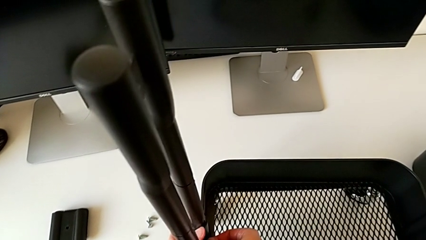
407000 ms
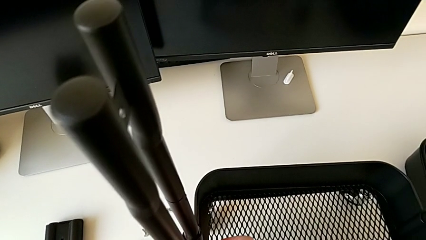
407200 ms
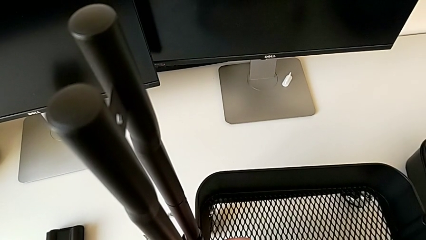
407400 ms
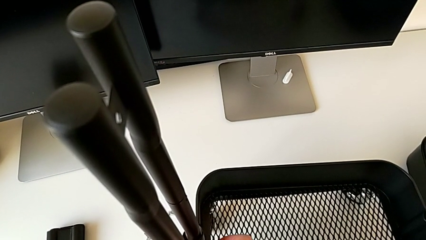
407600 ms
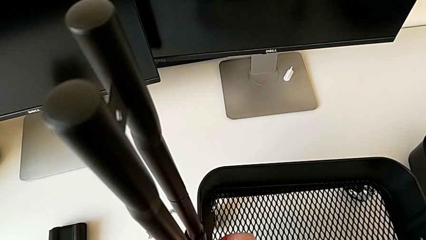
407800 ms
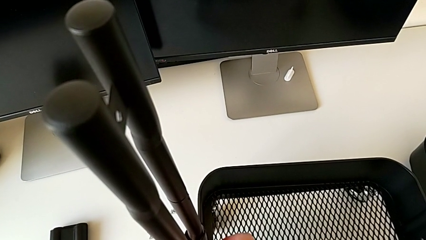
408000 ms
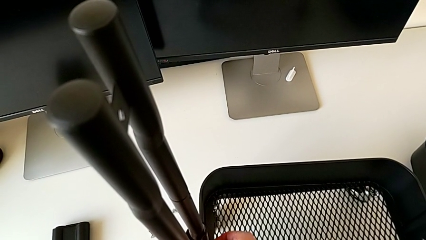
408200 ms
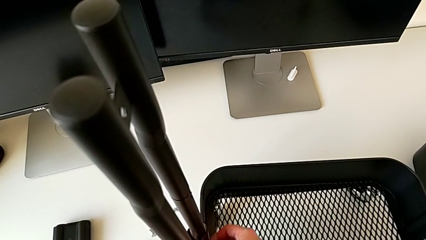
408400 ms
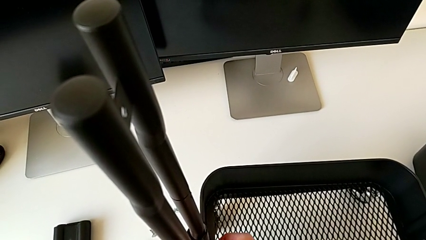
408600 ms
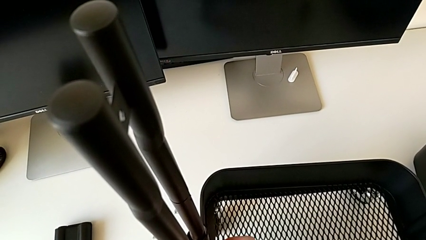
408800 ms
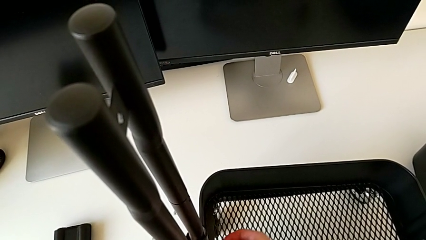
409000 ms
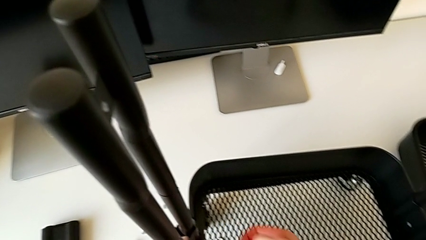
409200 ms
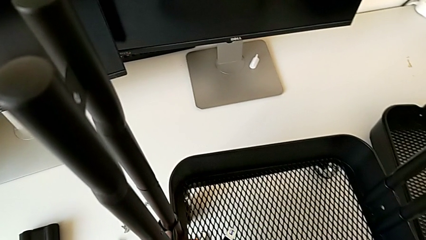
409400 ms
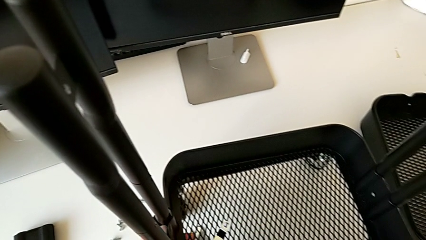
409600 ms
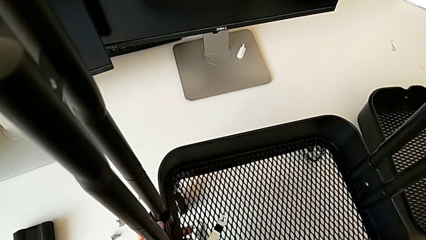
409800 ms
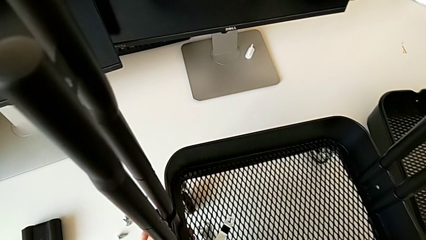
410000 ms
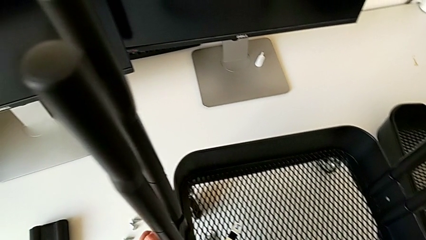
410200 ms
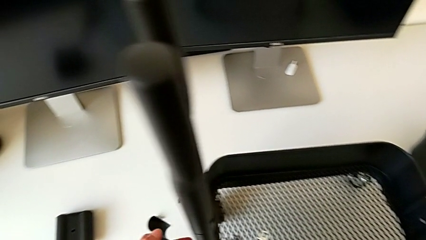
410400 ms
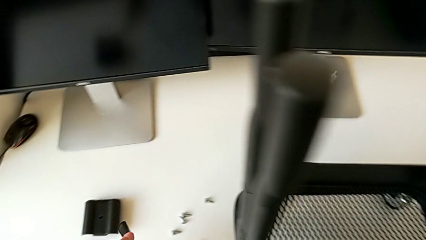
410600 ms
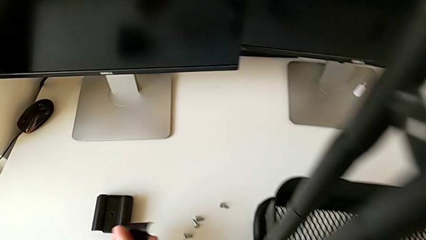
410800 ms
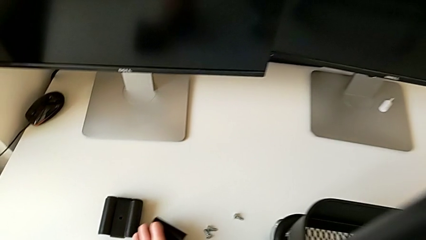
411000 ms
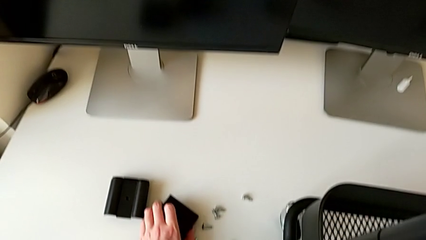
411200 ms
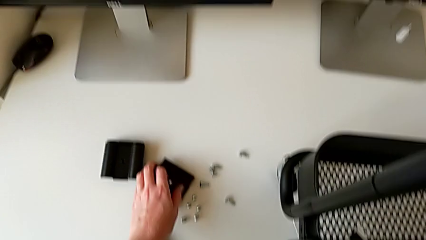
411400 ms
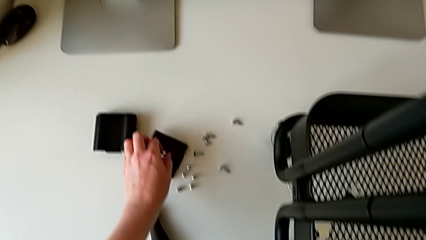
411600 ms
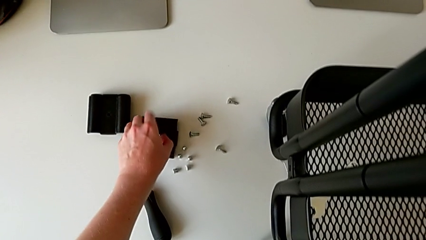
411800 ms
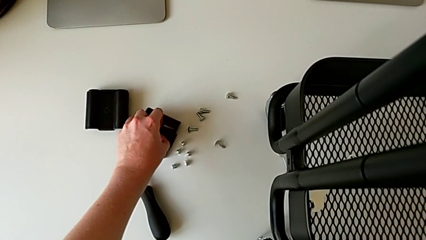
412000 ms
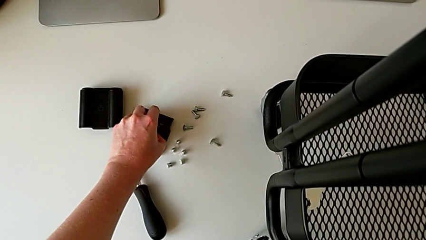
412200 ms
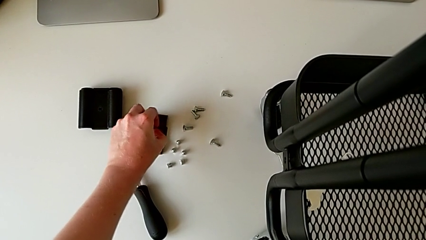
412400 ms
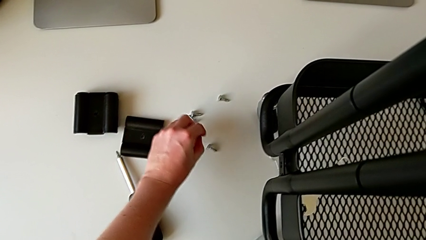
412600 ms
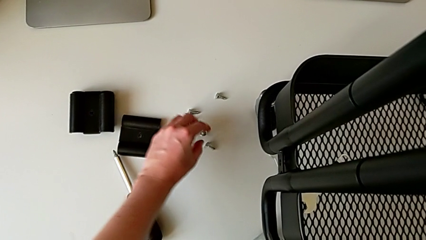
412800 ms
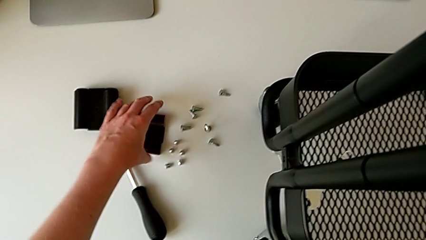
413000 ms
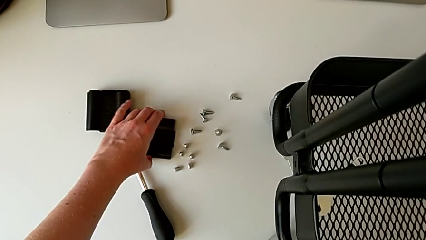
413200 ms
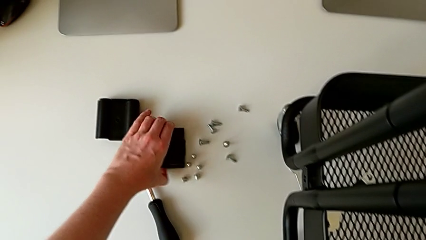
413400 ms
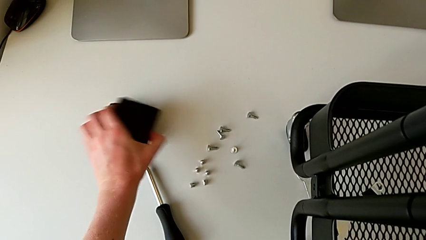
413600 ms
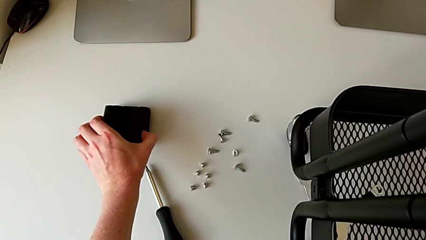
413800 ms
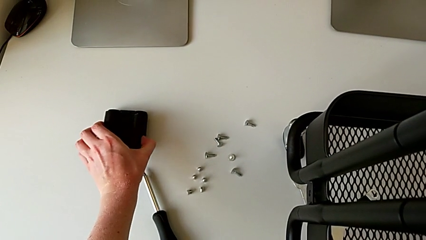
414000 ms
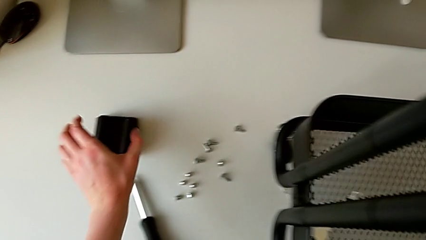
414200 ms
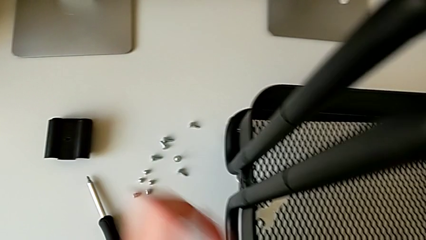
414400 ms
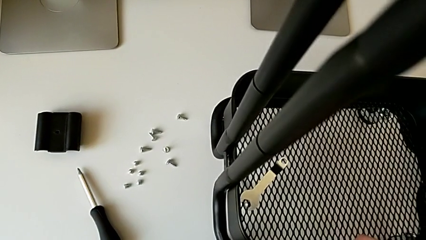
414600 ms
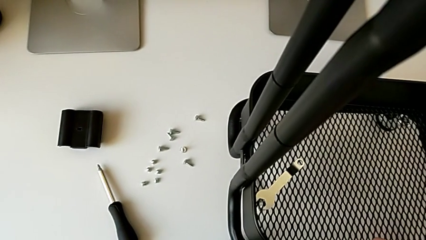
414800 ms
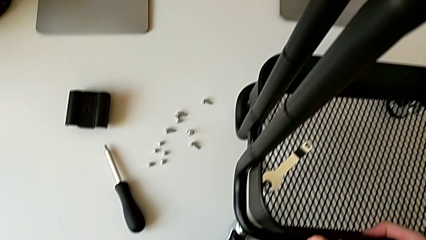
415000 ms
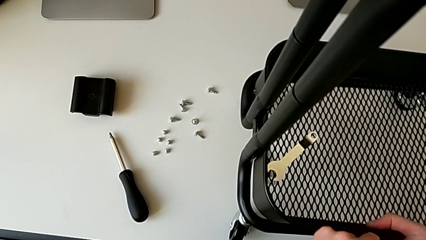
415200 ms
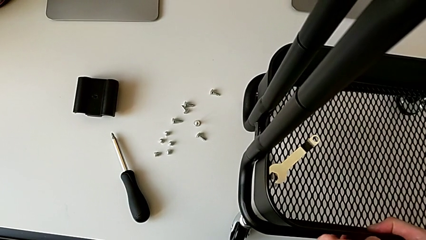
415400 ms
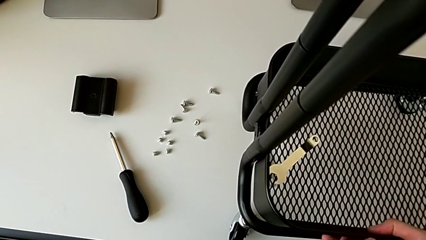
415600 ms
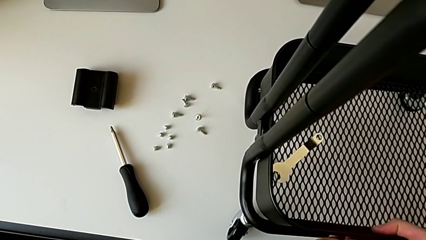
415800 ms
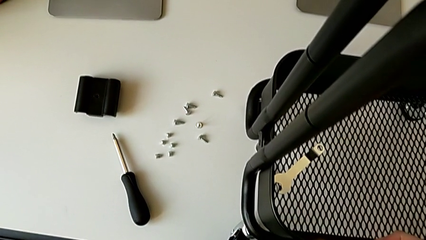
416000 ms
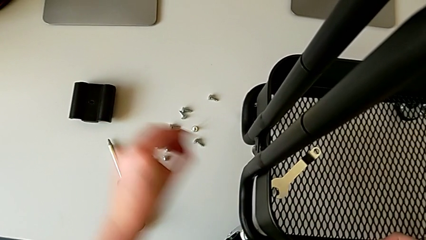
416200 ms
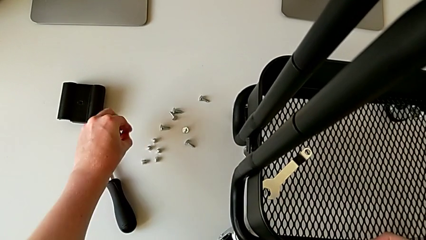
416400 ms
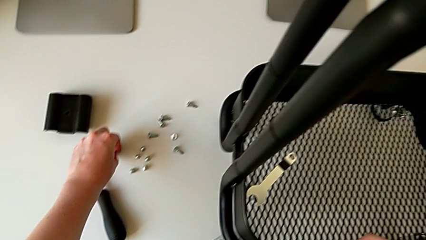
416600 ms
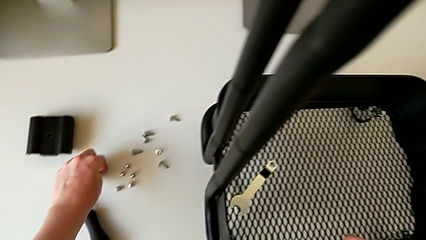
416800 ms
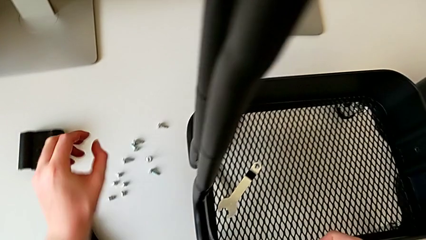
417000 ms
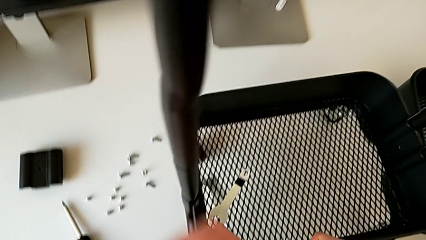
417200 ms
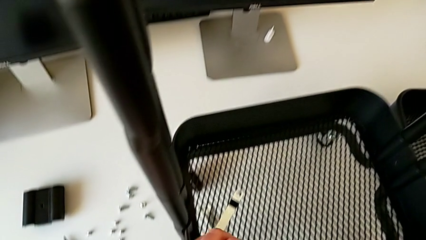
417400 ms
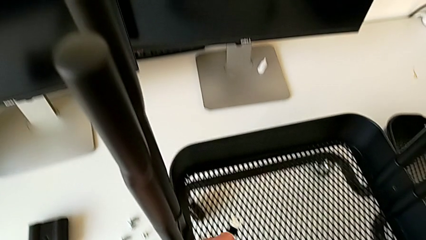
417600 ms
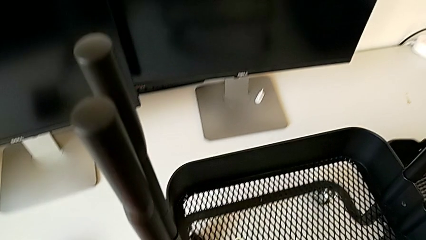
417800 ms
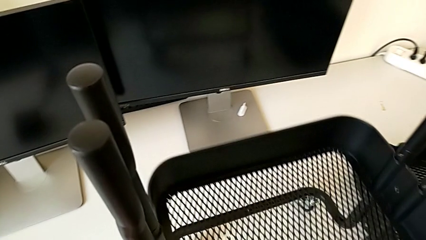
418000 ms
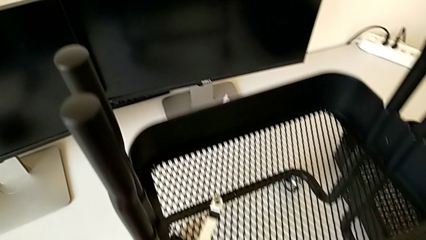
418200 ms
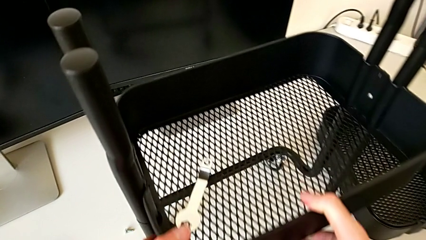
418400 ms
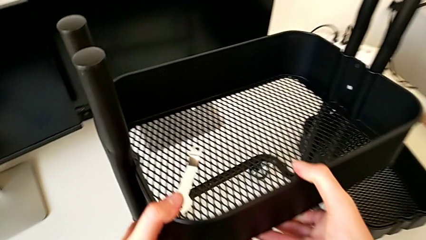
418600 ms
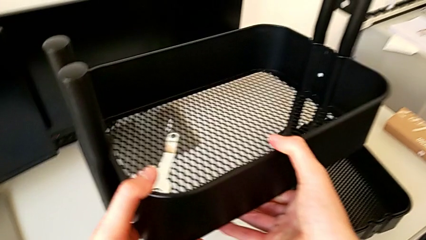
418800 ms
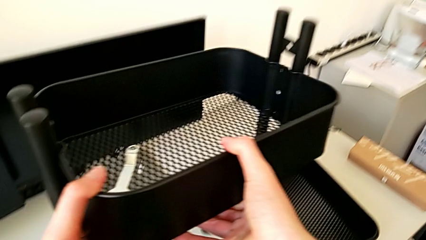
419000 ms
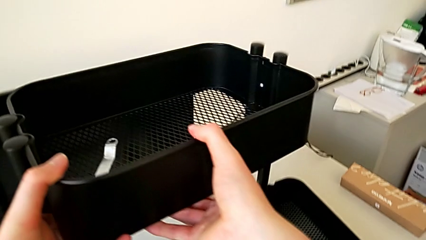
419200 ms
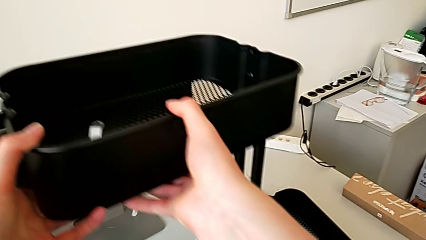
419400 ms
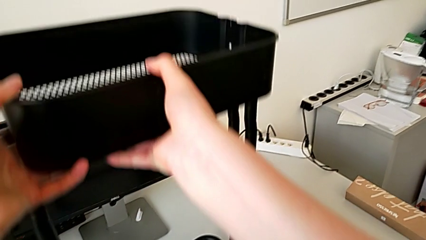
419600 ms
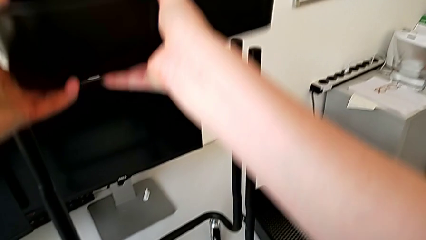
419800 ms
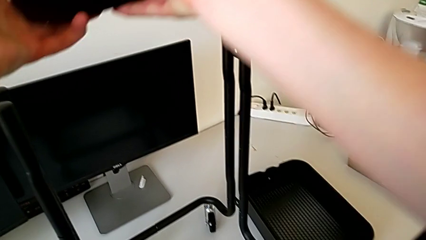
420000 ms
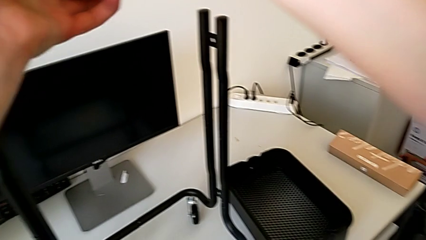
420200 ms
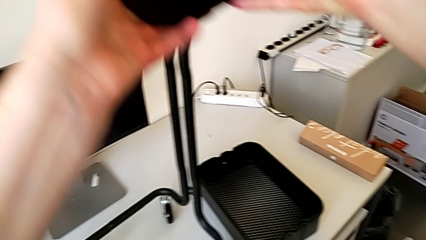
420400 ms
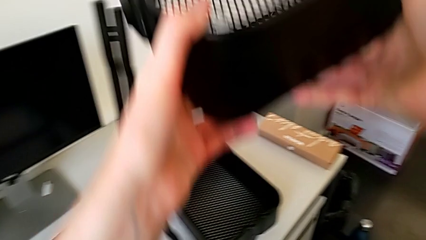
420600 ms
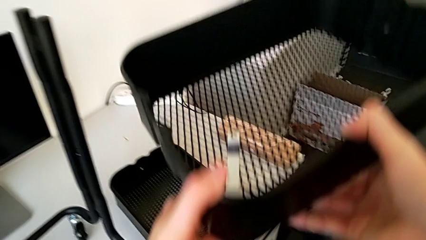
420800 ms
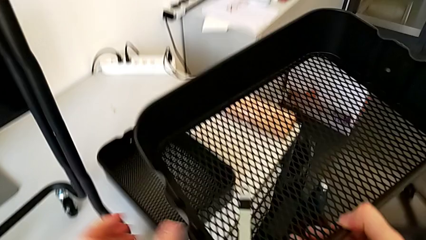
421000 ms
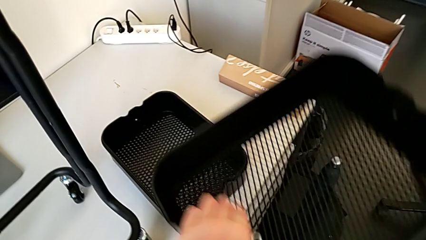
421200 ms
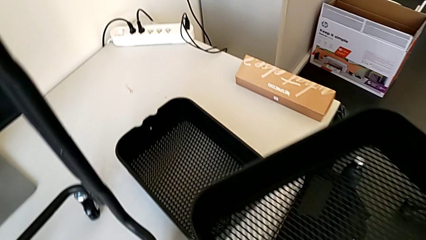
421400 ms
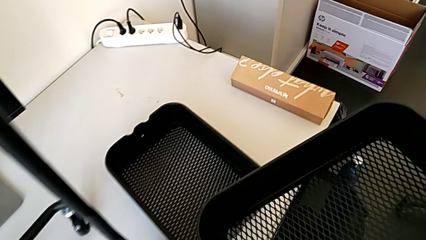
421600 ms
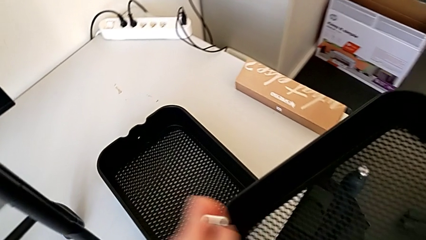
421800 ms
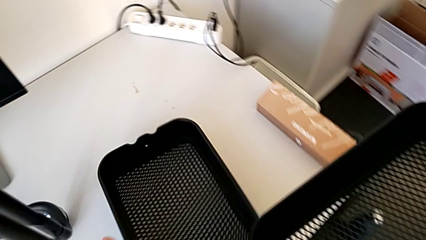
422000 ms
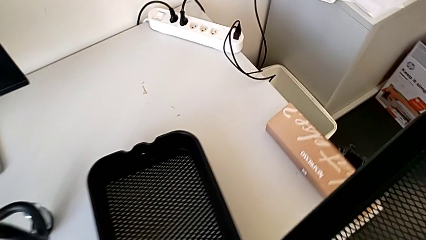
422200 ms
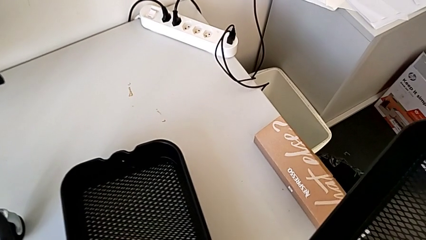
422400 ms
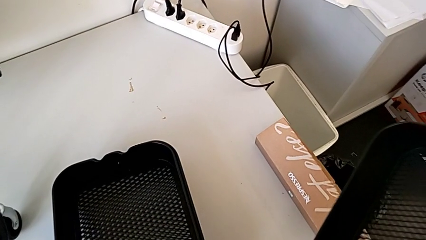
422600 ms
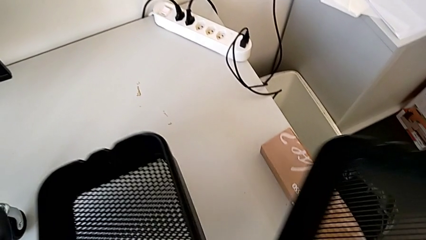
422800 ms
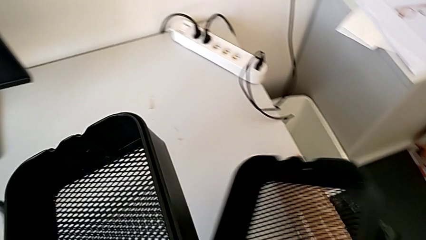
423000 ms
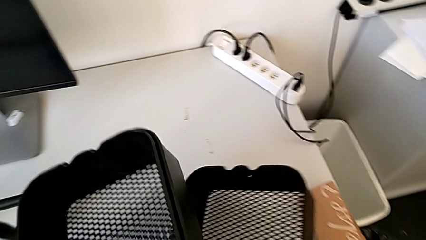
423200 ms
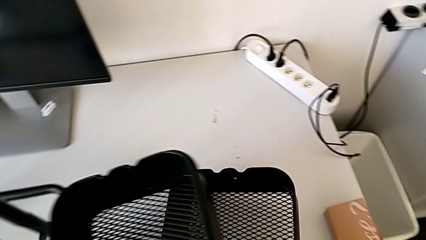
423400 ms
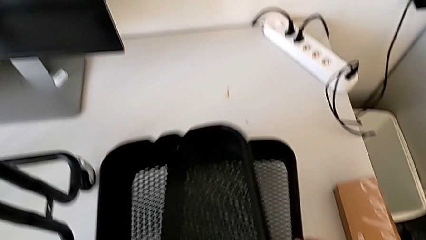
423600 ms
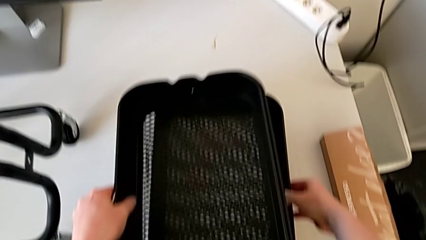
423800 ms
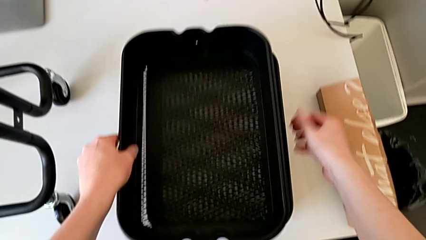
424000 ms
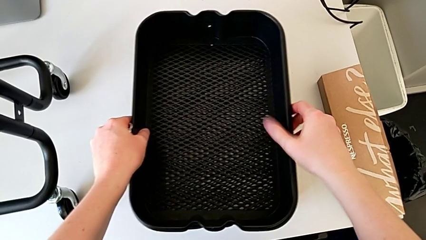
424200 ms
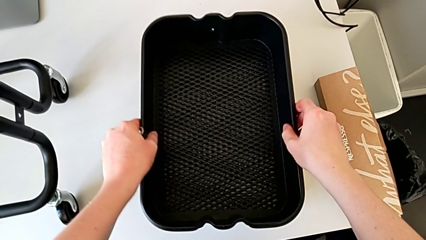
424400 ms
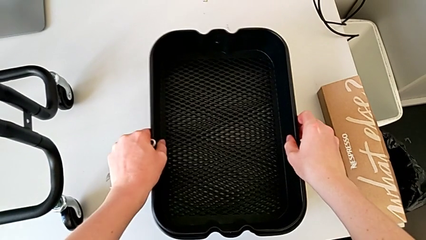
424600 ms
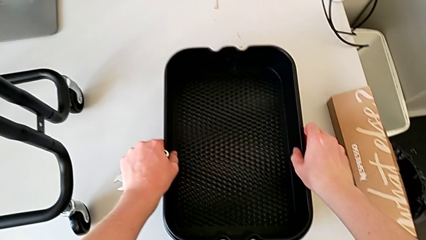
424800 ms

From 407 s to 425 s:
The camera wearer is disassembling the bottom tray. They withdraw the bracket, place it, grab the screw, place it, withdraw the grid tray and stack it.
